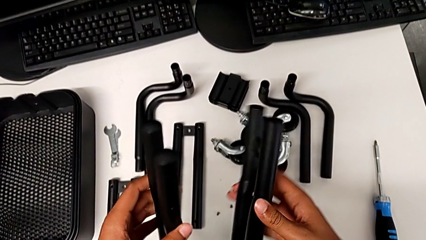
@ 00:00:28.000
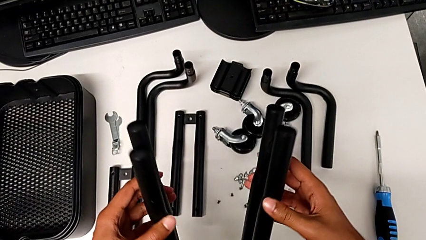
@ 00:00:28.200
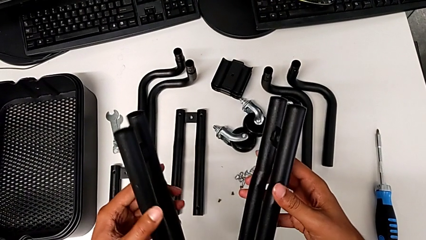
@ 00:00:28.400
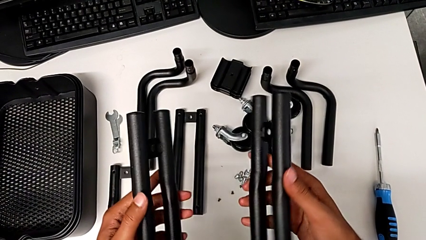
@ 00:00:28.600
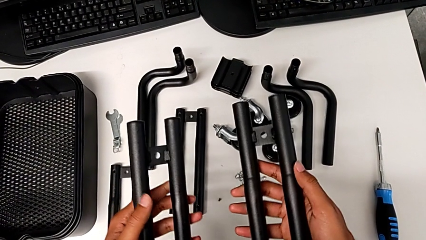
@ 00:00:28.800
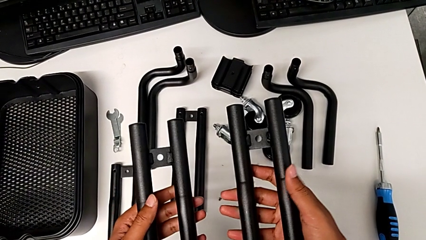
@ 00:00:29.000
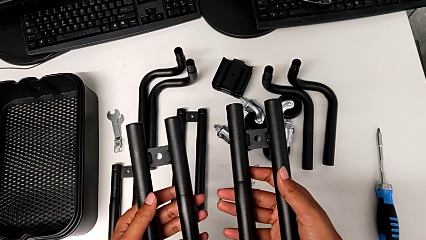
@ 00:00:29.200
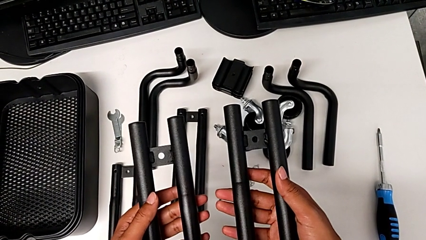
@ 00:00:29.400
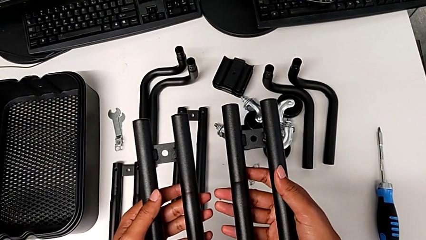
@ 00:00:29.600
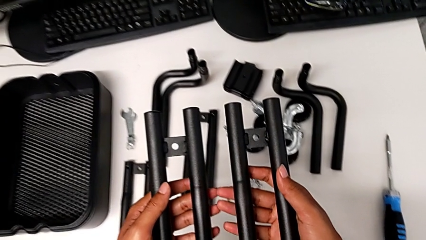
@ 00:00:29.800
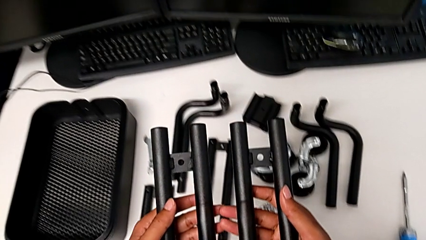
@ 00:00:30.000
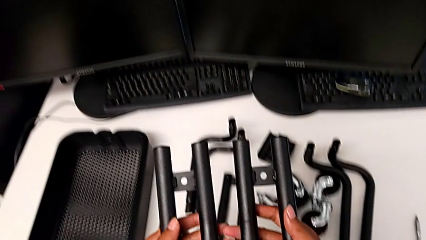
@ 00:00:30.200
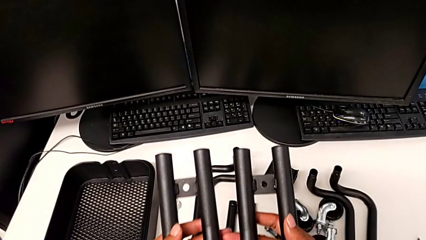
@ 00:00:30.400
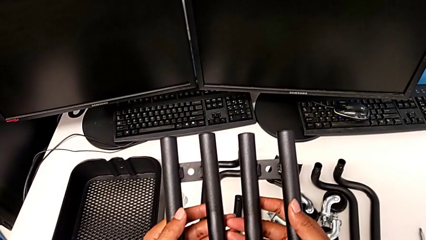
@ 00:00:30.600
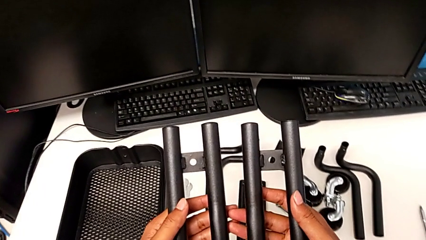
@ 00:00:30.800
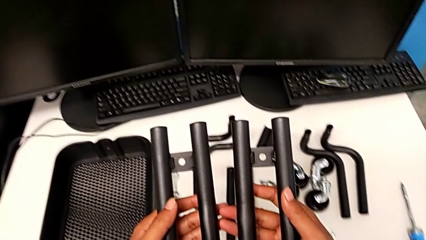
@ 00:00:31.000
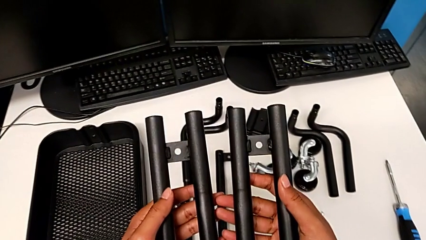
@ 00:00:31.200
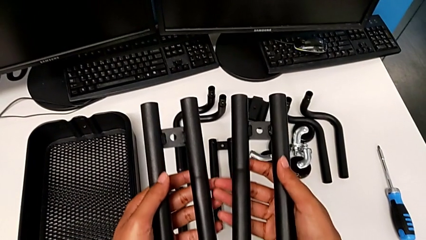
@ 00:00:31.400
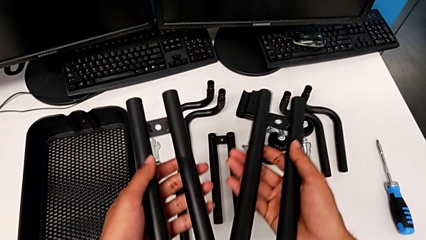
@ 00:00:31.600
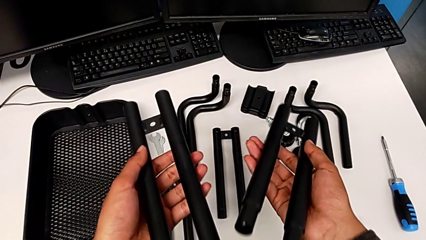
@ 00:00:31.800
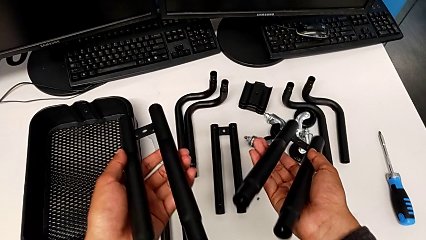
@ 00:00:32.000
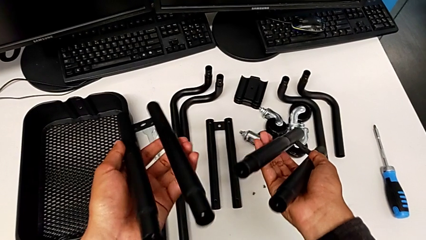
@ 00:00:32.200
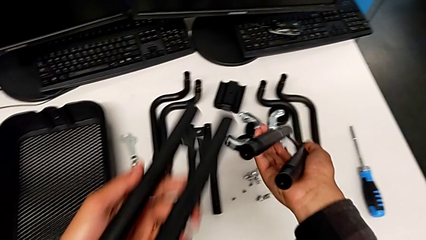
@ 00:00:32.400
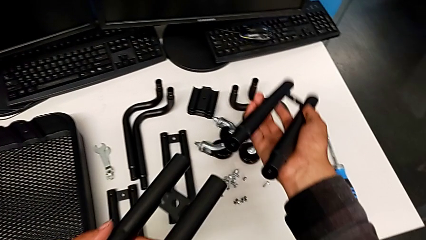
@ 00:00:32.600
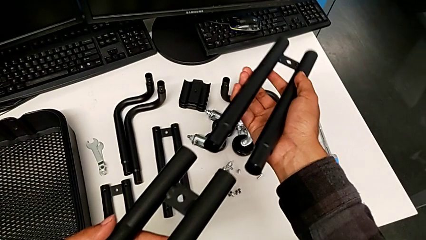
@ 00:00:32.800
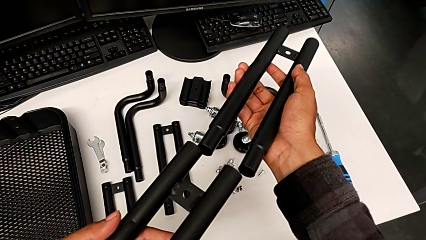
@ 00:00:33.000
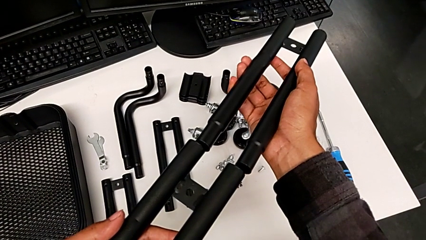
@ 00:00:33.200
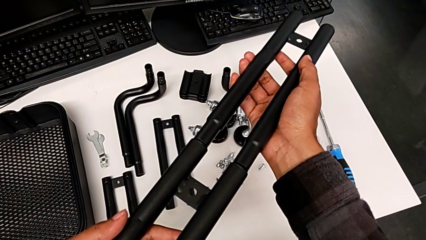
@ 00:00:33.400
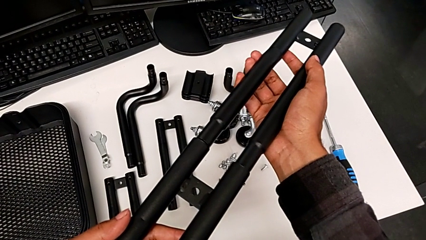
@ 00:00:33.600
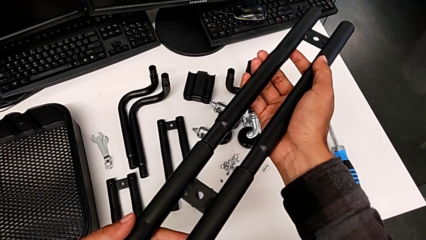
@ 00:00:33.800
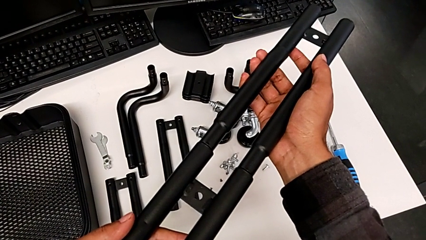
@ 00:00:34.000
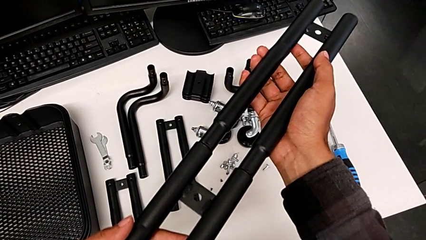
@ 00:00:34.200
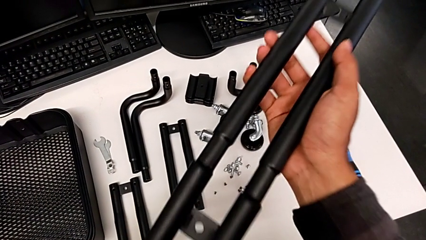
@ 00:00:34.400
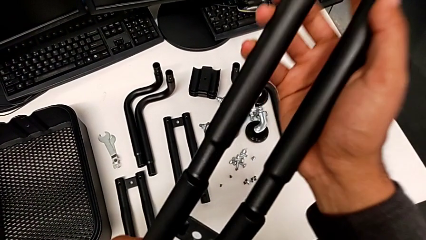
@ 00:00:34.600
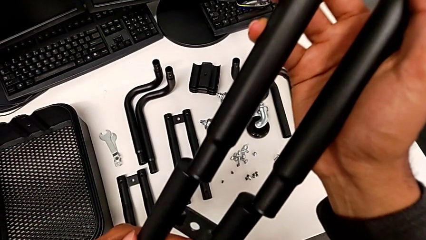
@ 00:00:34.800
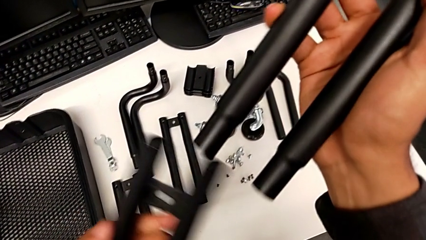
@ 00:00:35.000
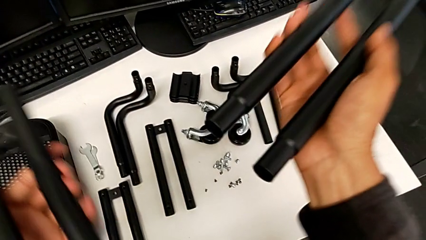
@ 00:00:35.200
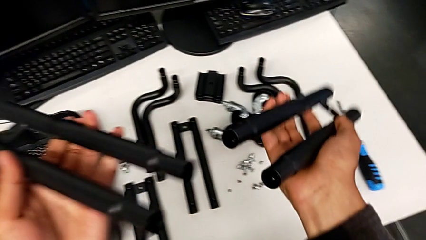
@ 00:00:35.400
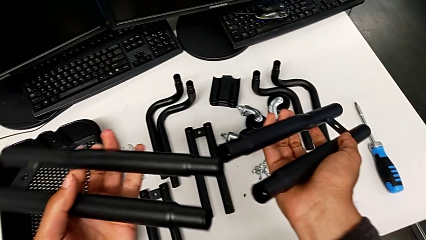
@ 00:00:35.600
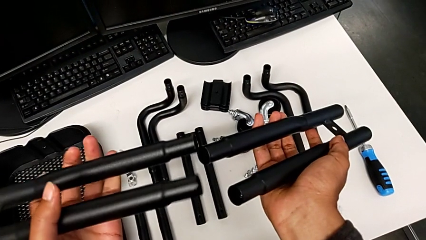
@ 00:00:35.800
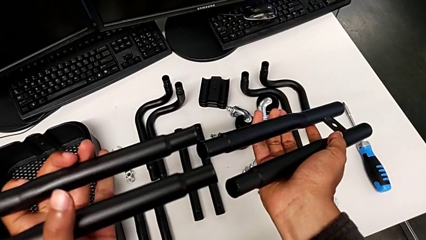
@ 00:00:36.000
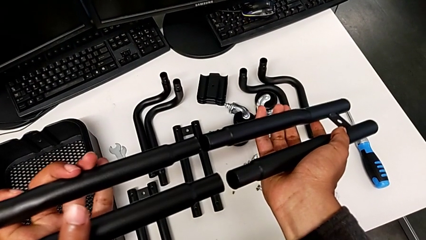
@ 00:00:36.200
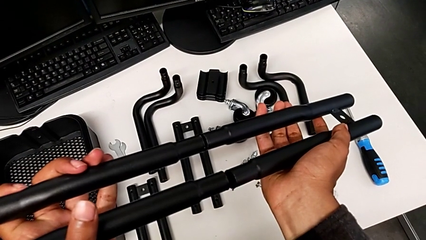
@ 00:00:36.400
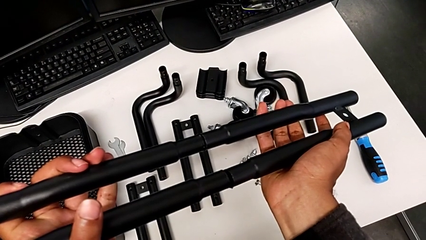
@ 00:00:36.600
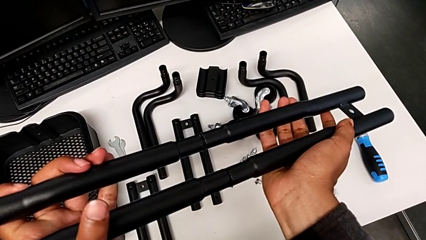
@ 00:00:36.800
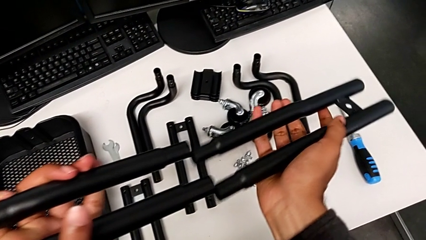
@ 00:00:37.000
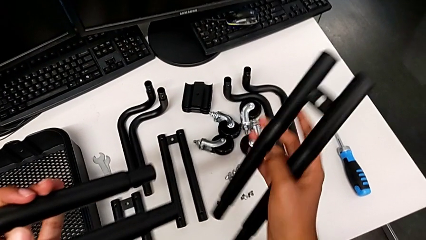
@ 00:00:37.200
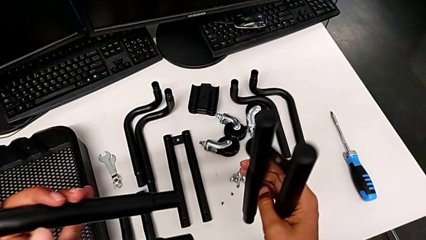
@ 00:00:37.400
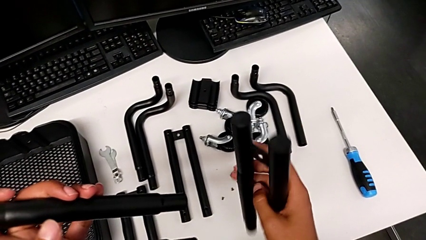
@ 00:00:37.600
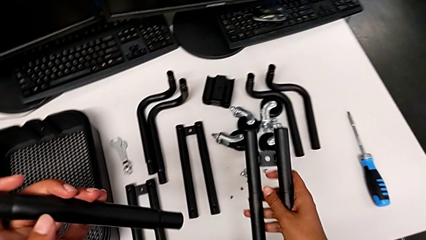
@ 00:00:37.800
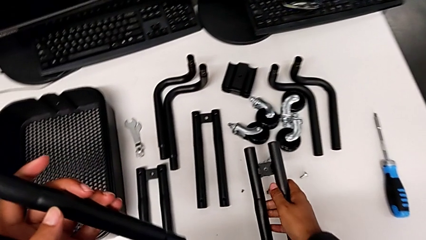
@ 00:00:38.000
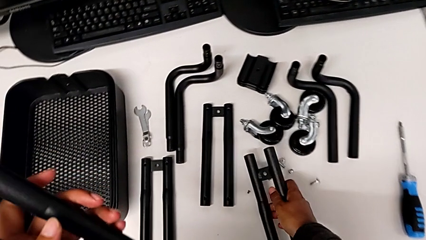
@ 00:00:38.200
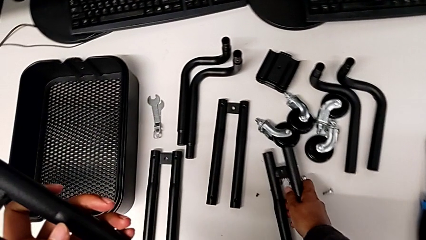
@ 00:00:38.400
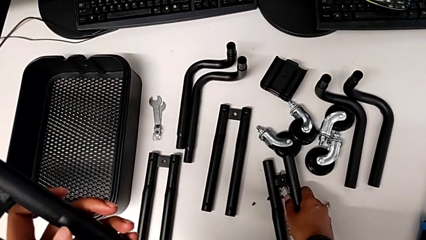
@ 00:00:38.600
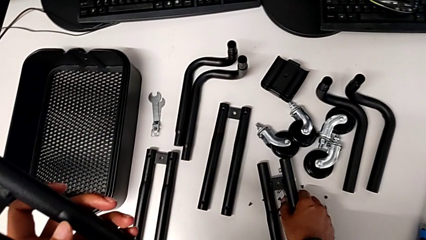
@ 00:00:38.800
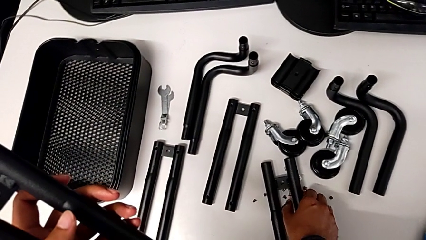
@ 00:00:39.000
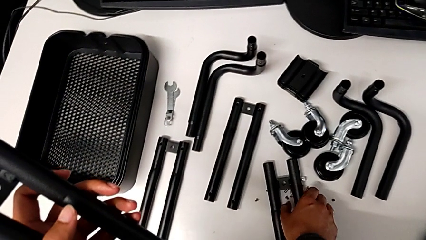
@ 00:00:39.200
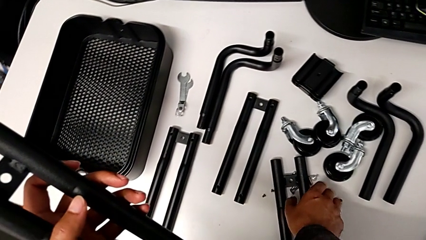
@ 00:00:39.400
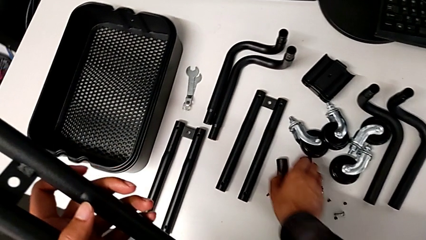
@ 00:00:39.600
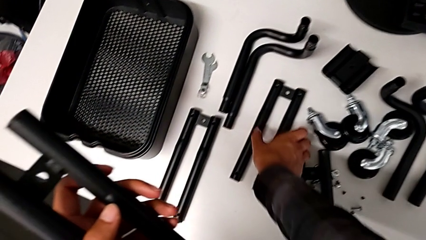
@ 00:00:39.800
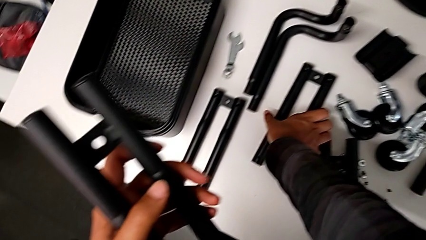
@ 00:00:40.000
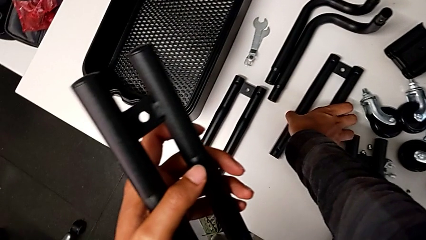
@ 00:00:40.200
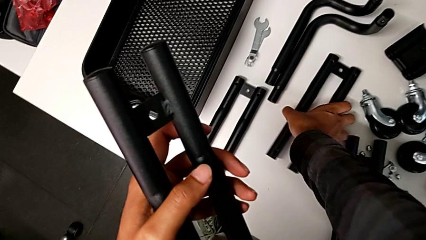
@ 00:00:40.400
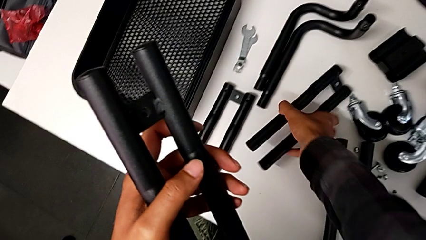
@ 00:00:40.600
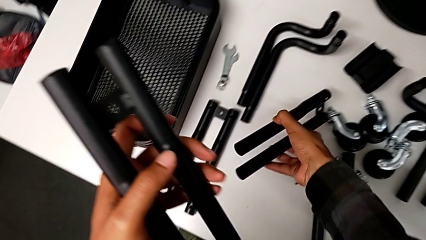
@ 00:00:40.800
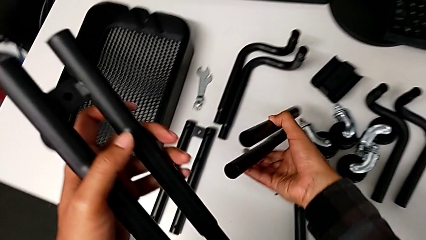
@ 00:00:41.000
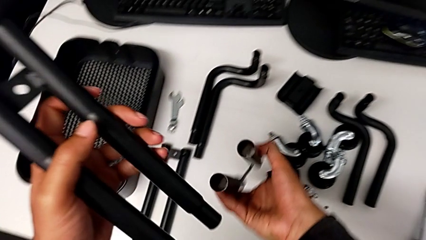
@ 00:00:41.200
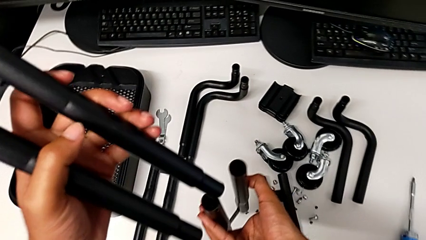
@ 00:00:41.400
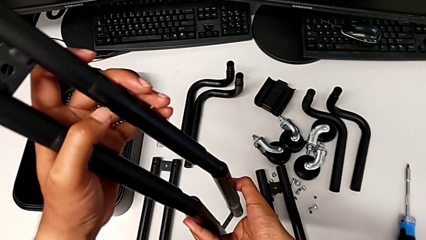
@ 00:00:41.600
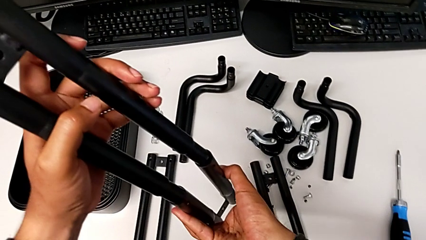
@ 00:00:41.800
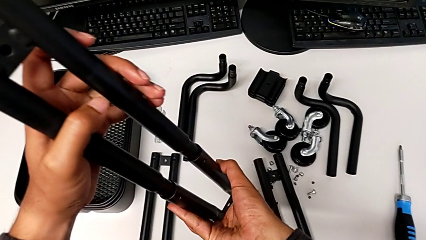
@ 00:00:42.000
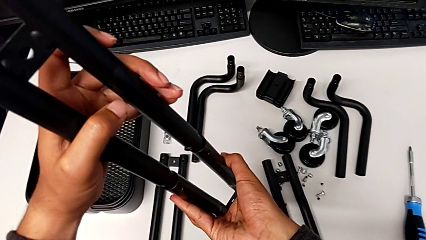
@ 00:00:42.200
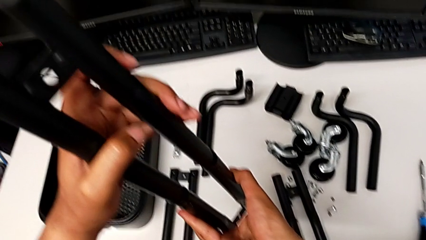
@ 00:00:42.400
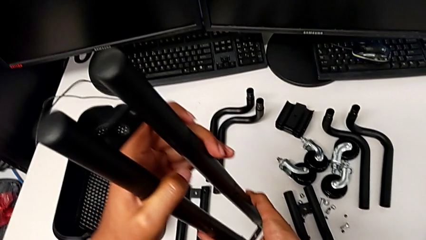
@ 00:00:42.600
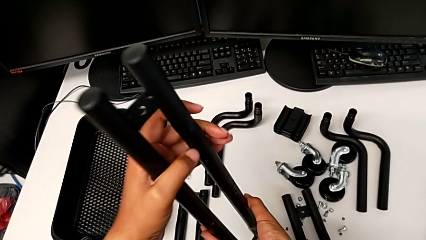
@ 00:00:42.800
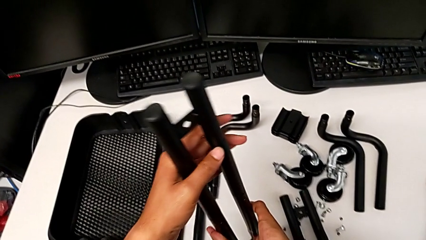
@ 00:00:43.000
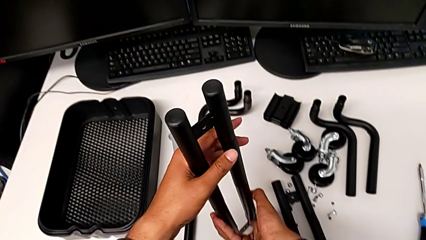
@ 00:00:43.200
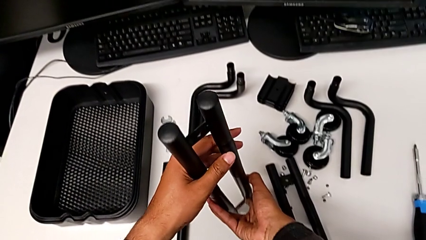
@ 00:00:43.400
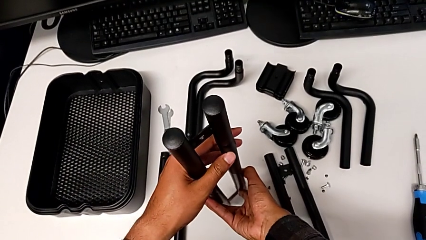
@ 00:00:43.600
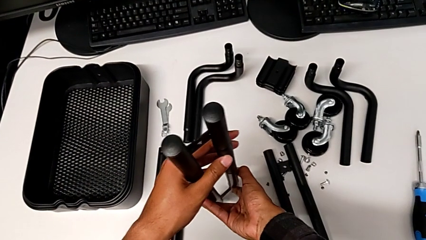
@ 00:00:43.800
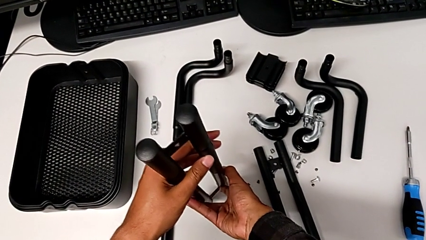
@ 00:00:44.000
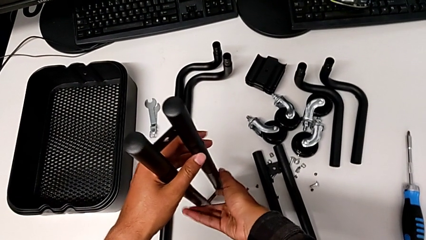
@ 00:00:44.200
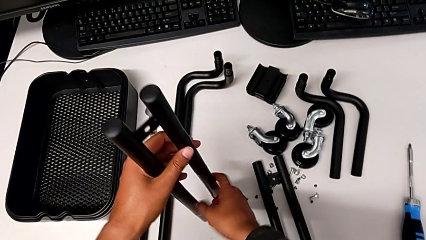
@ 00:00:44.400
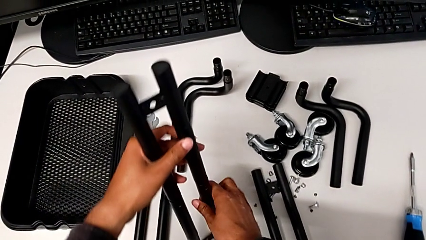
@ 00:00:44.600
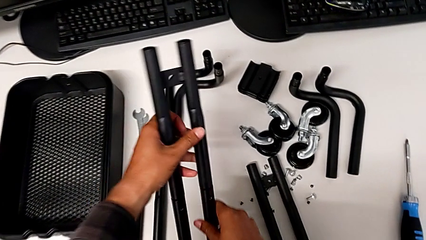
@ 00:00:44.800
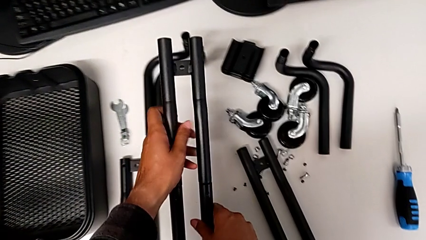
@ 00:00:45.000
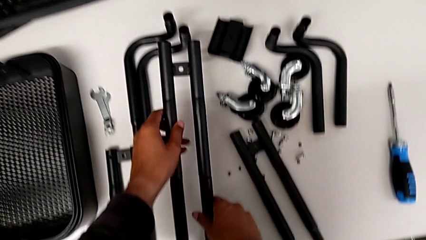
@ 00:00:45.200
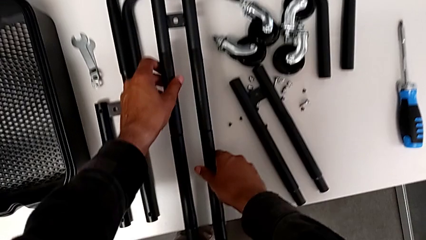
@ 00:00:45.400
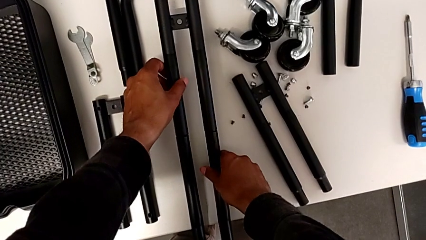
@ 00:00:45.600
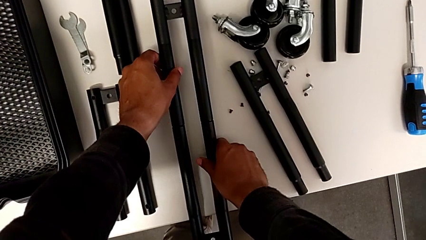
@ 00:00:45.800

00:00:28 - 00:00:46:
The camera wearer is assembling the first straight rods. They inspect the leg, place it, assemble it and place it.
